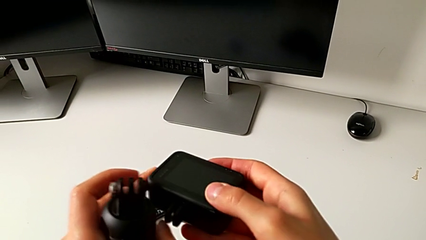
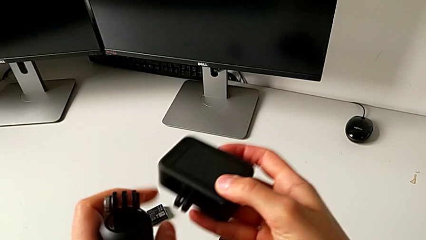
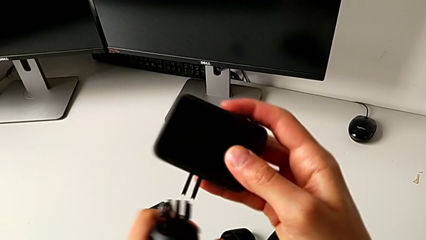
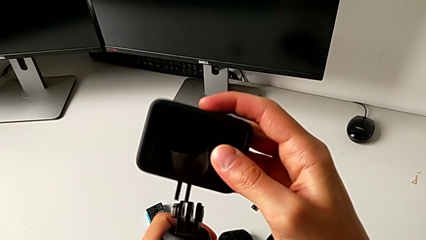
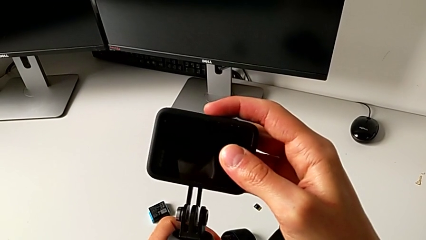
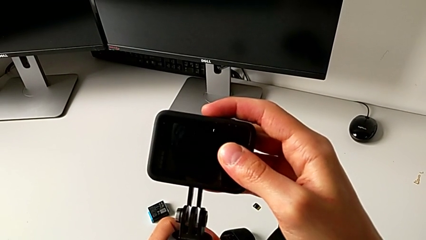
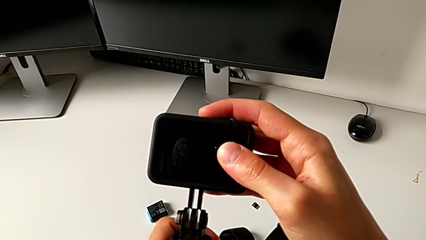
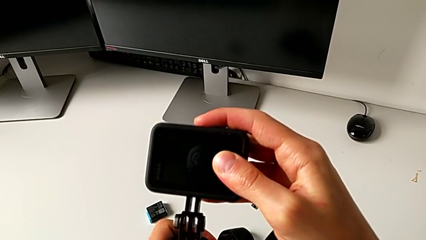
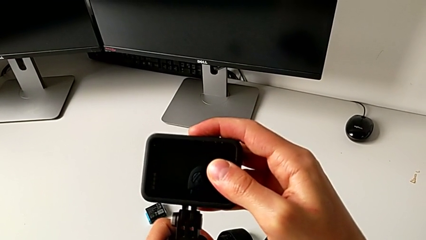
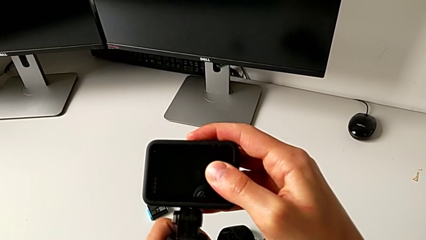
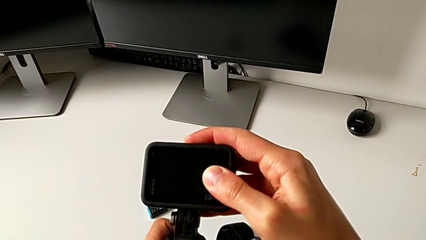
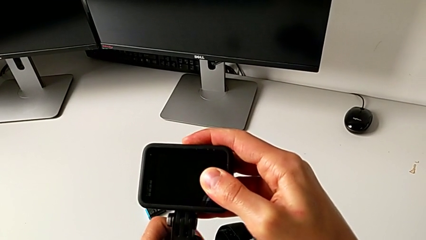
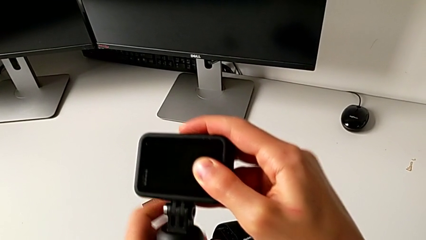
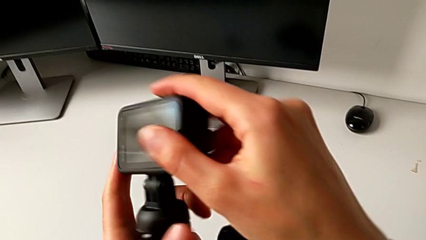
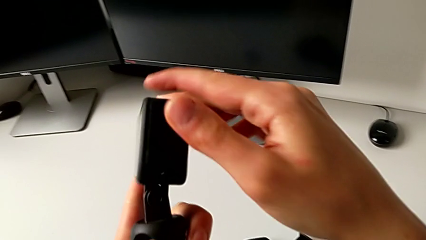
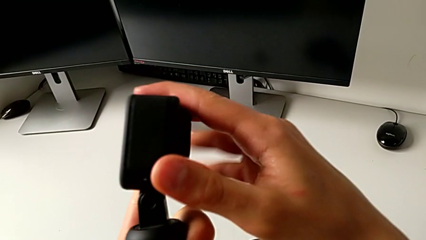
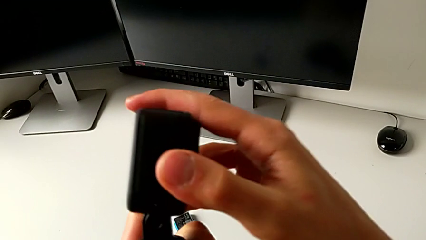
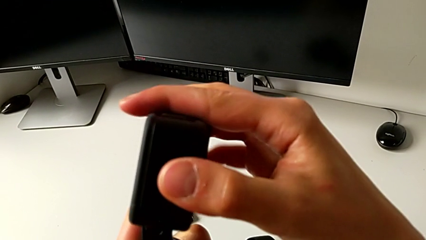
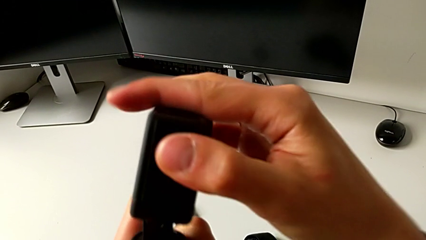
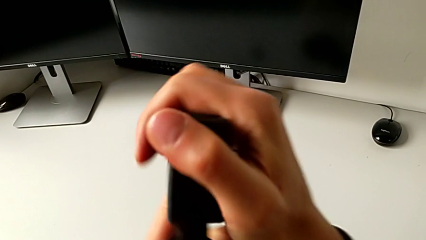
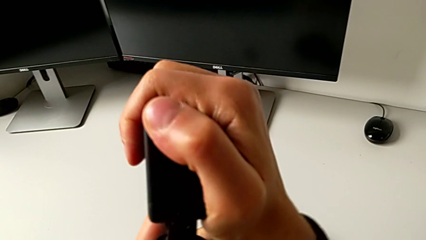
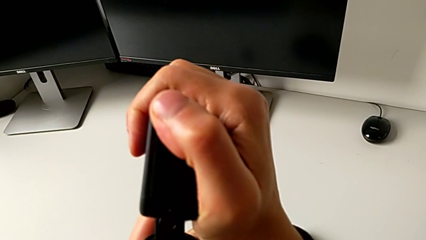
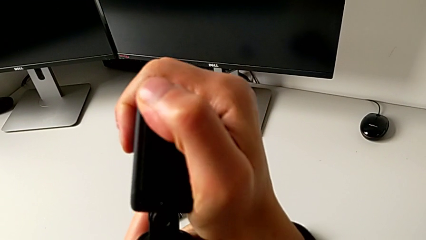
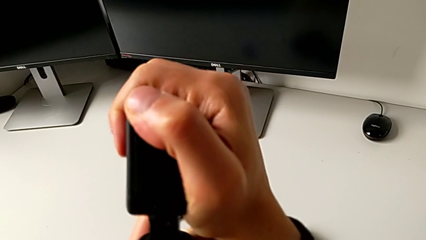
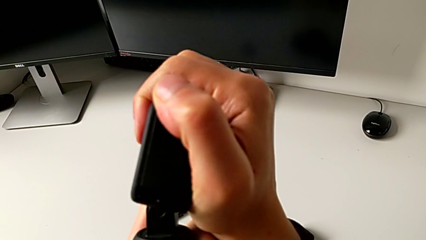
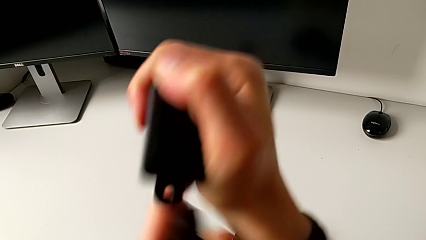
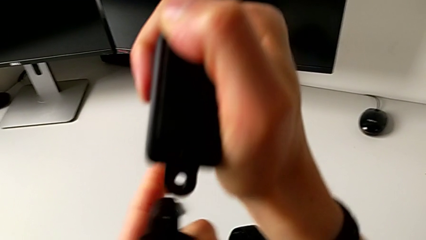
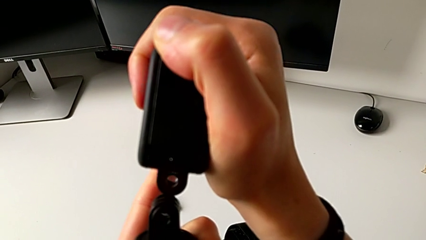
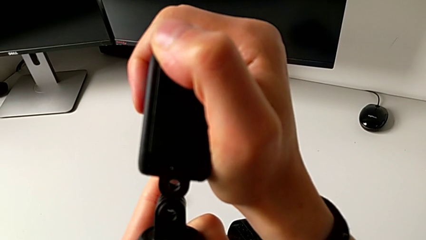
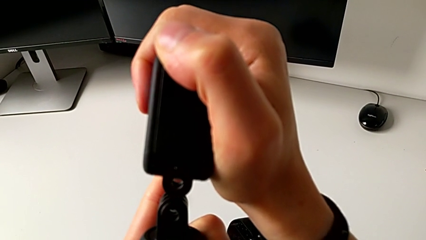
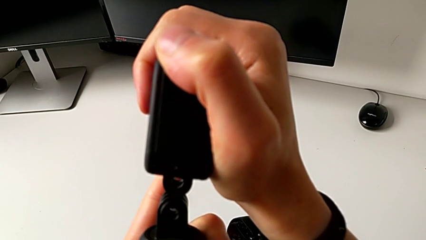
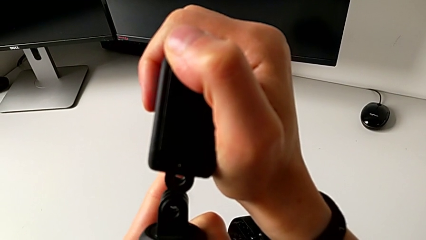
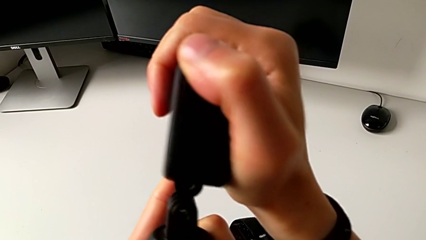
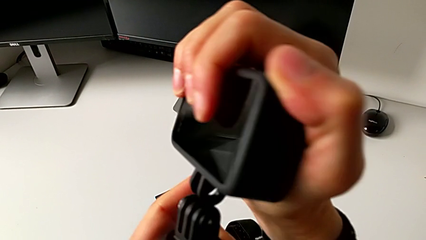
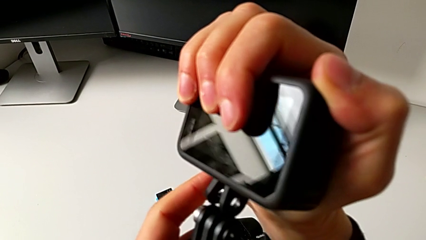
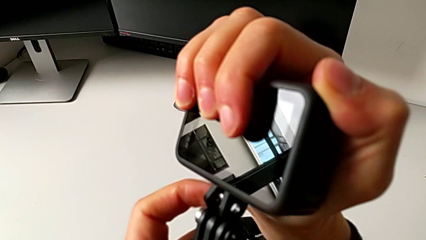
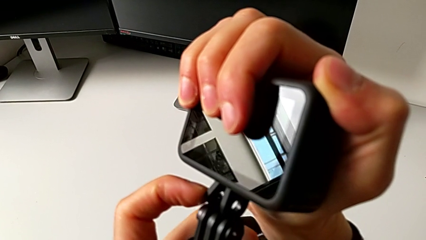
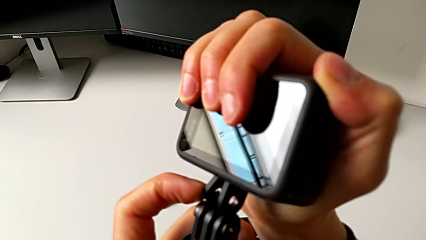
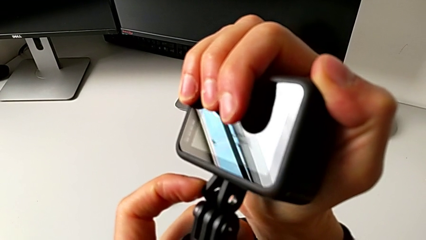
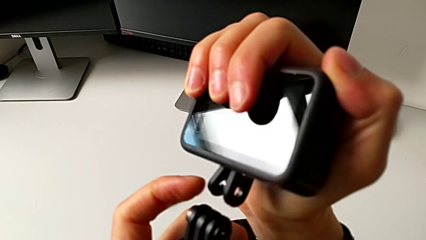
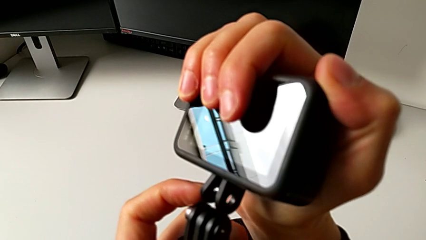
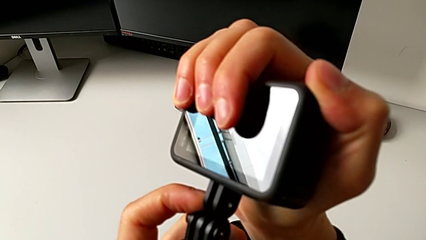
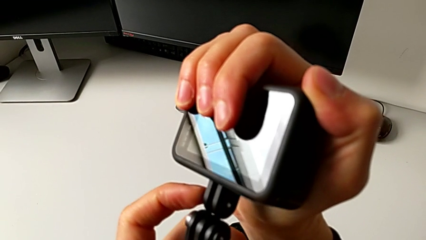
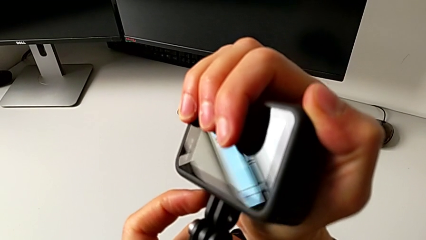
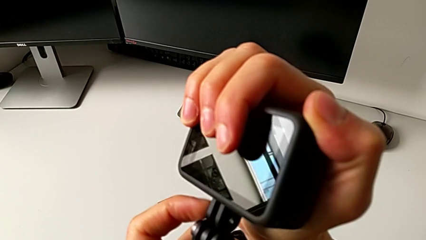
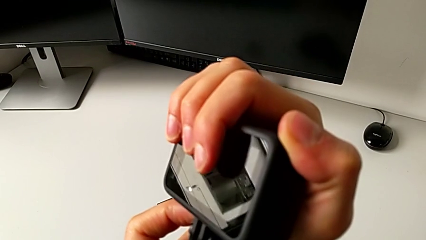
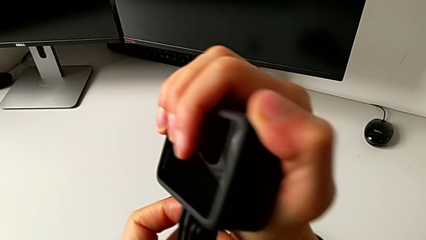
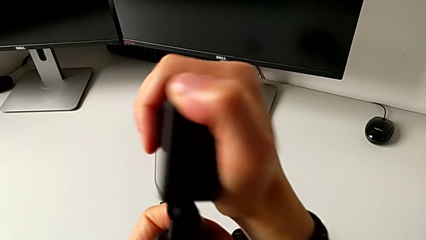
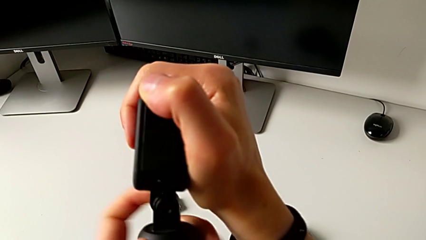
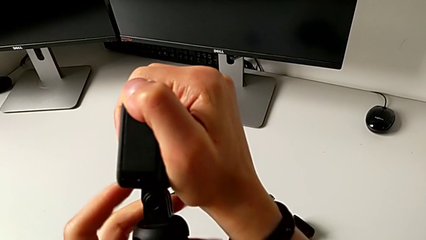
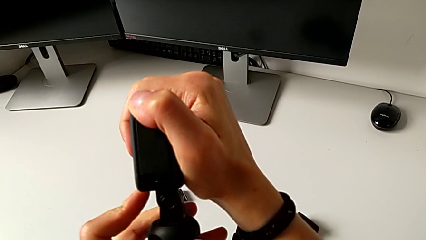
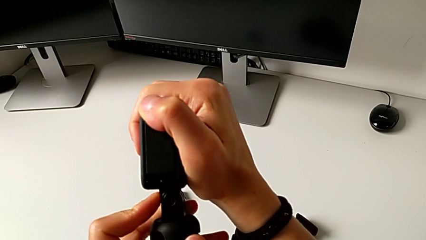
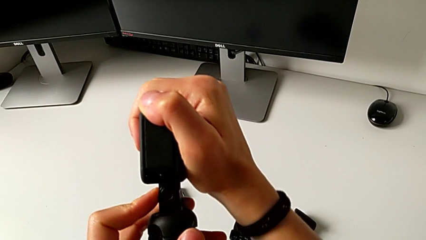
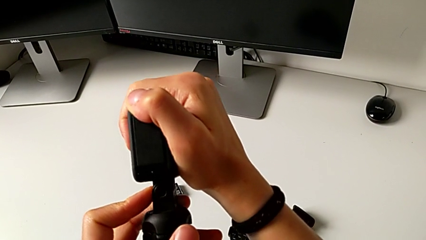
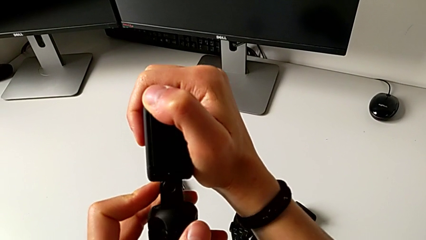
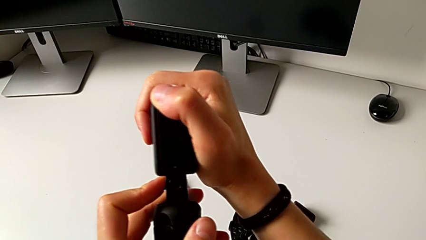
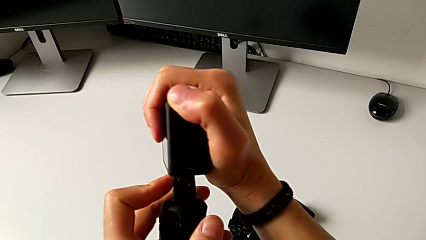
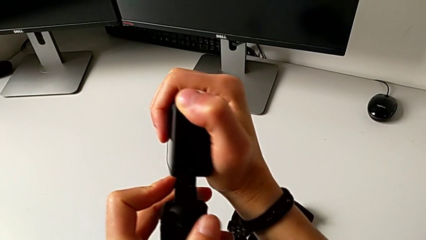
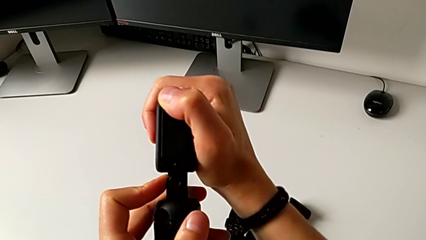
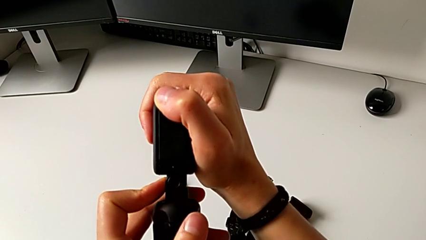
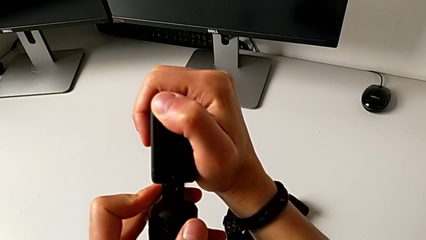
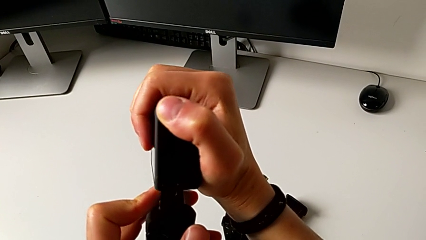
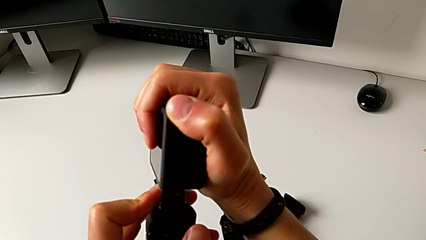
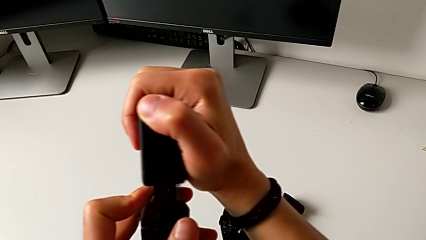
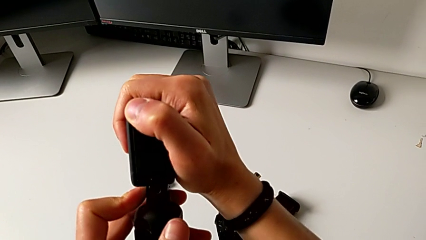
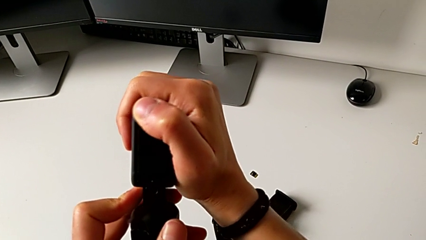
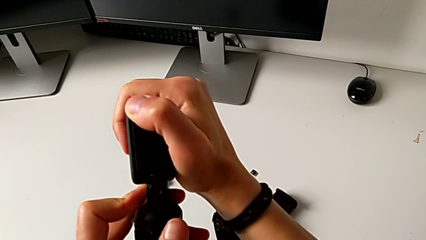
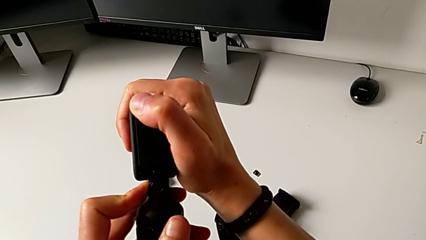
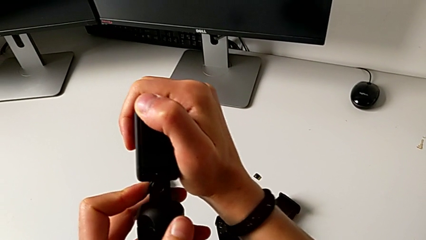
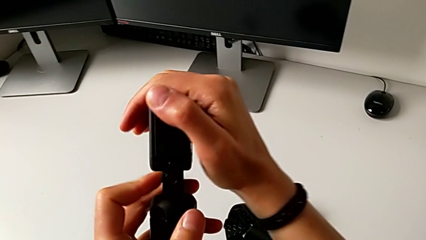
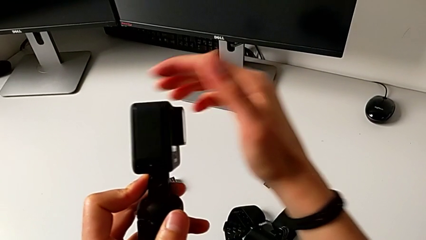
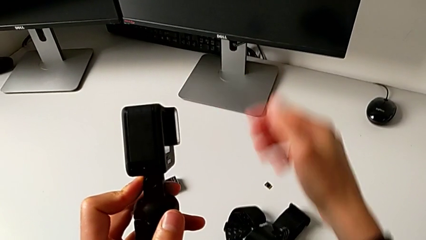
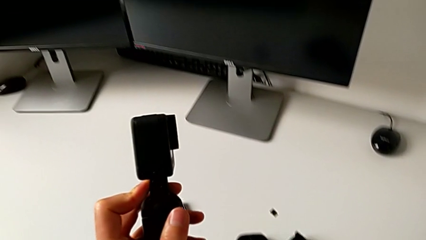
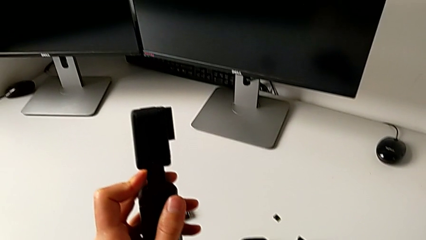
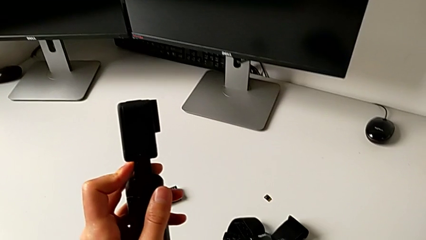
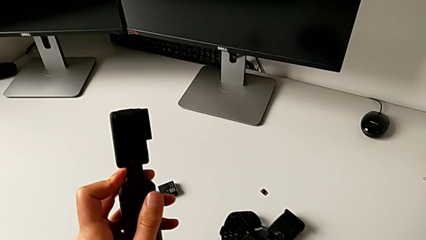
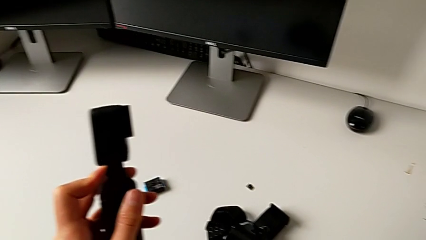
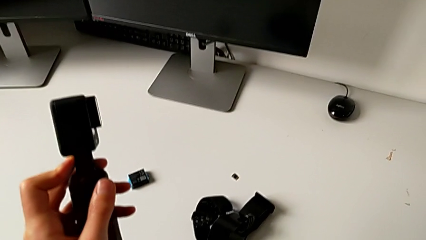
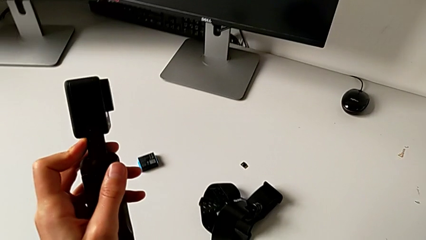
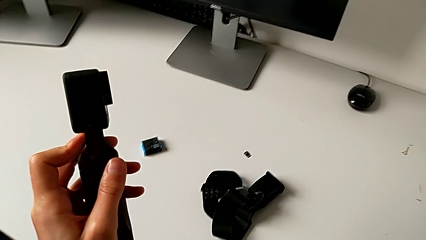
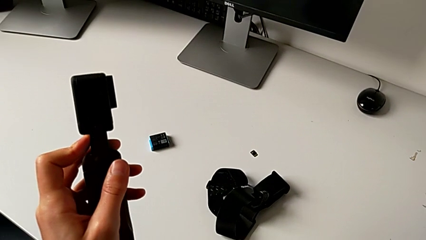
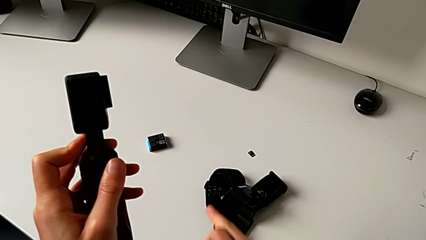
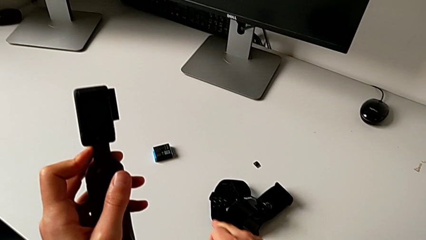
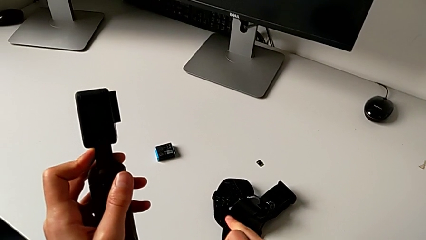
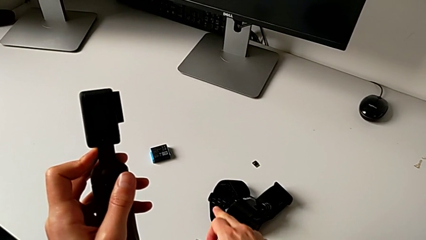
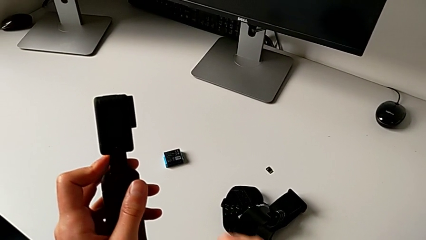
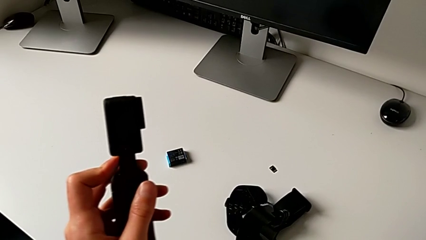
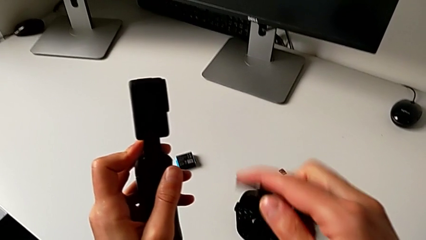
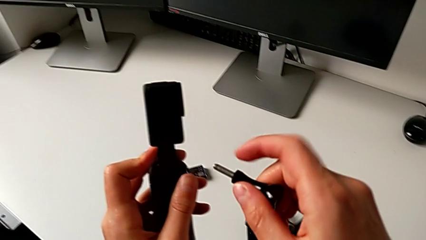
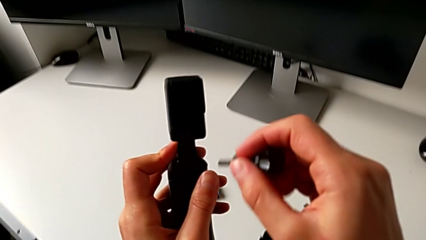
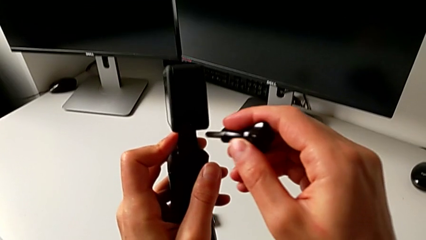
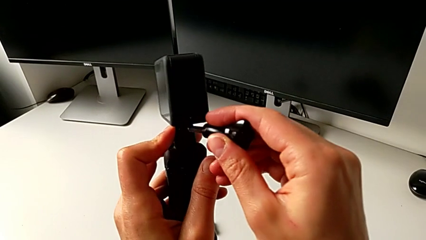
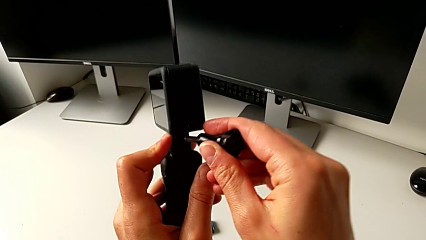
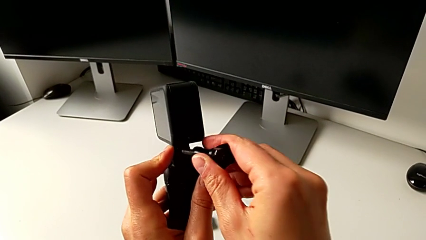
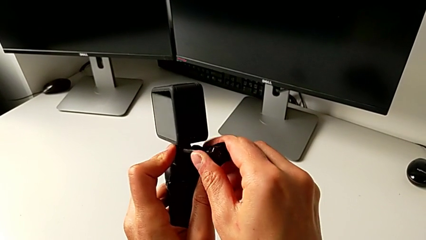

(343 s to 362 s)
The camera wearer is adjusting the length of the strap on the handle. They insert the GoPro, withdraw it, insert it and begin to insert the mounting peg.
